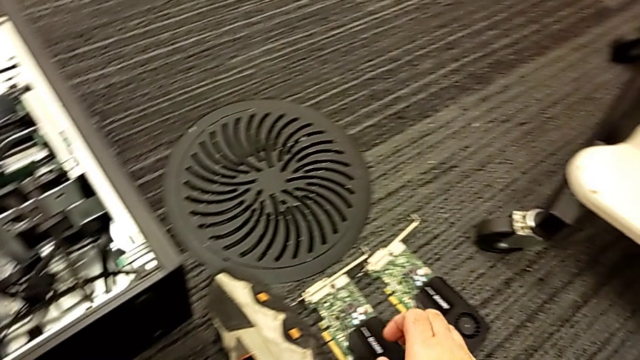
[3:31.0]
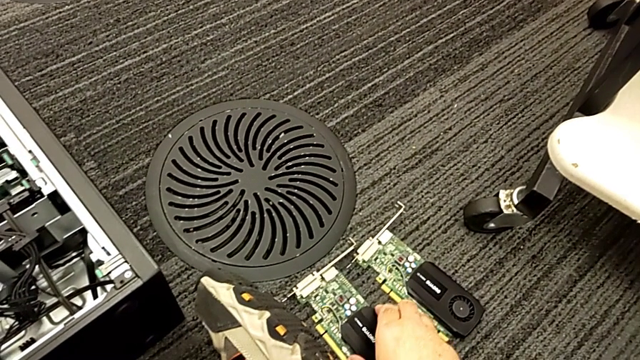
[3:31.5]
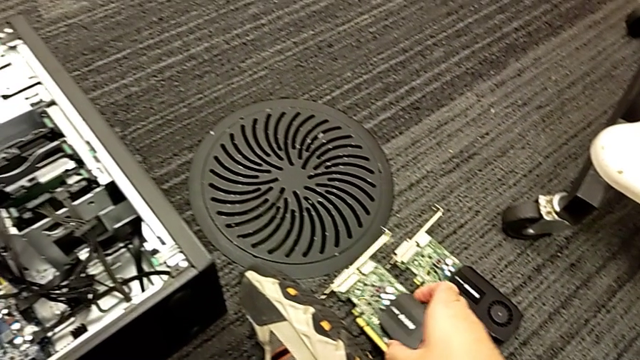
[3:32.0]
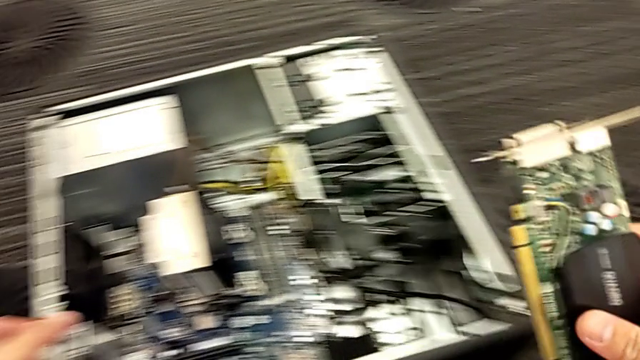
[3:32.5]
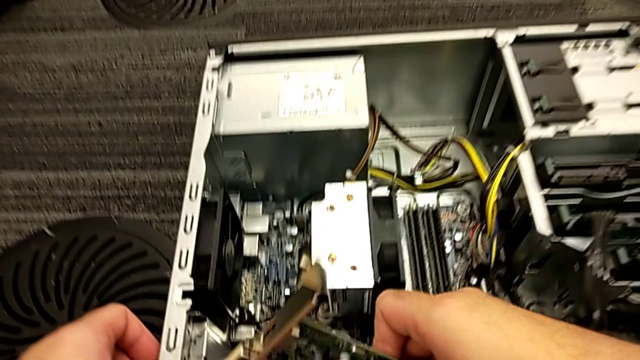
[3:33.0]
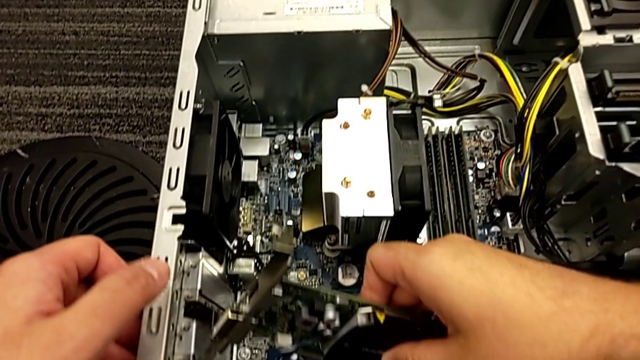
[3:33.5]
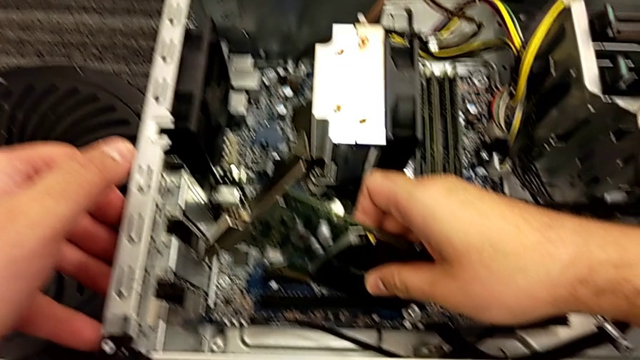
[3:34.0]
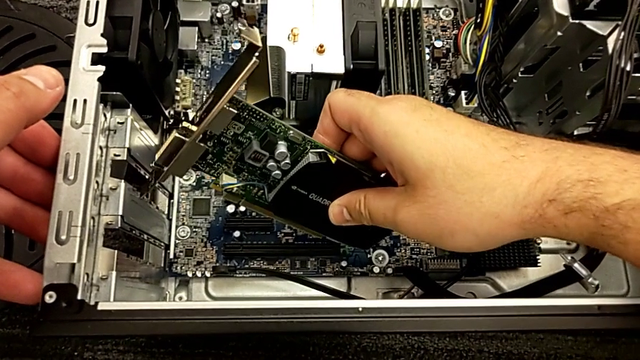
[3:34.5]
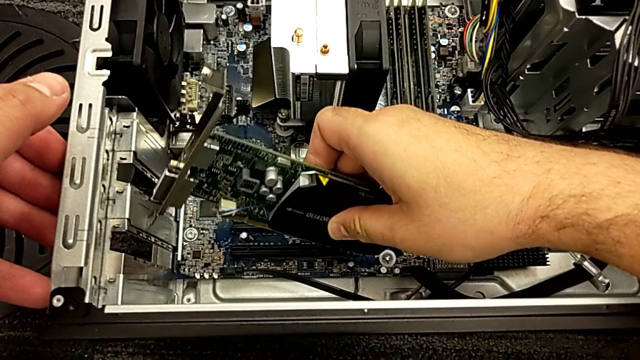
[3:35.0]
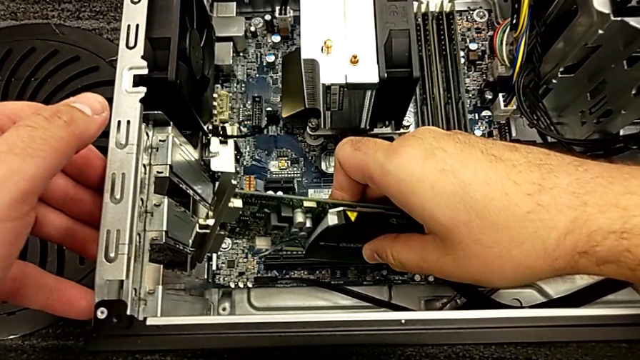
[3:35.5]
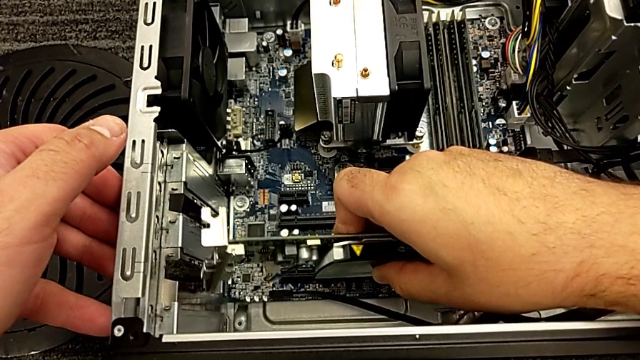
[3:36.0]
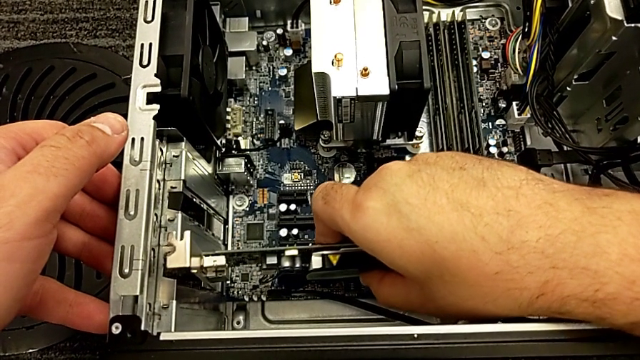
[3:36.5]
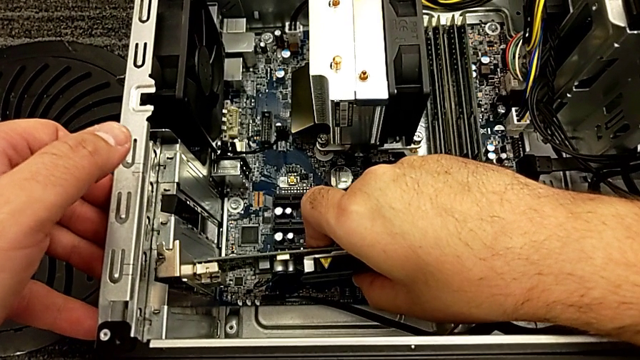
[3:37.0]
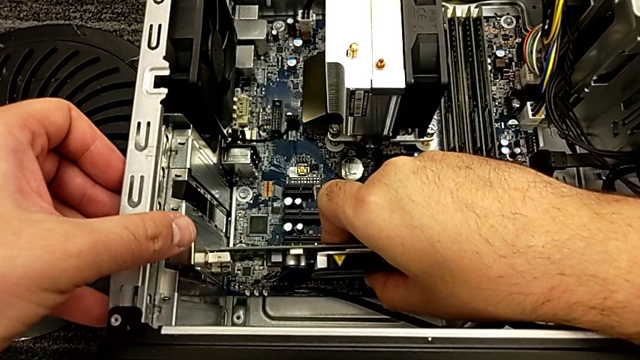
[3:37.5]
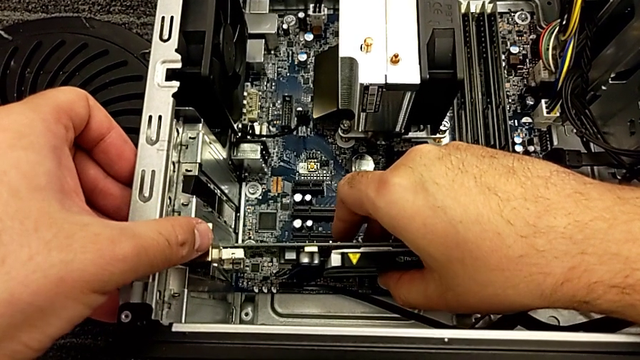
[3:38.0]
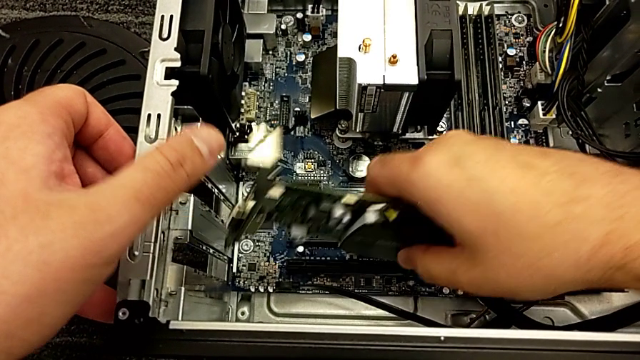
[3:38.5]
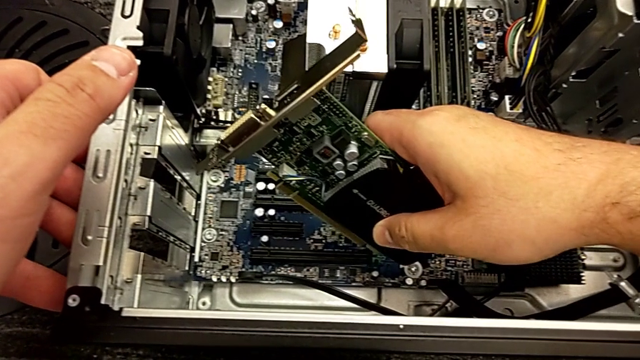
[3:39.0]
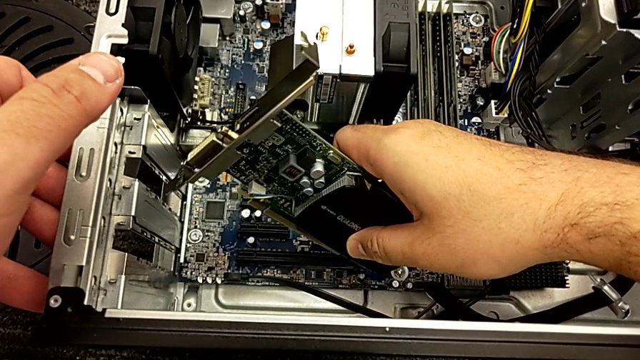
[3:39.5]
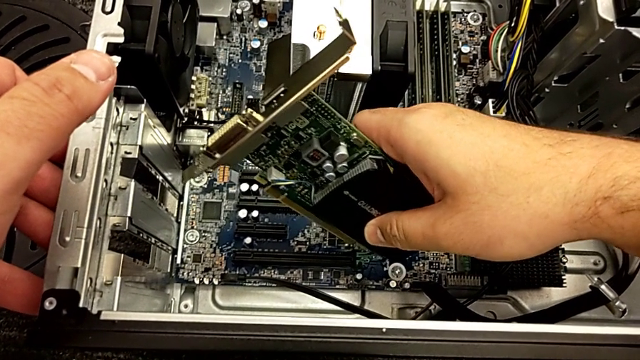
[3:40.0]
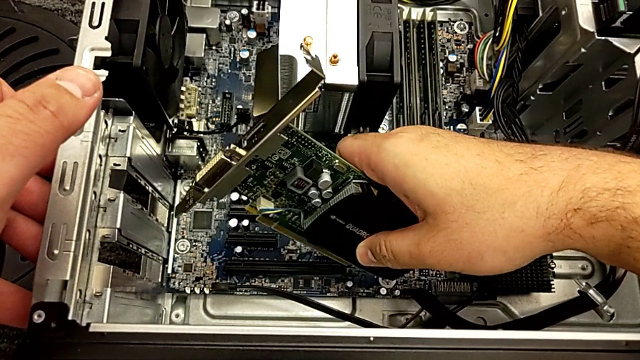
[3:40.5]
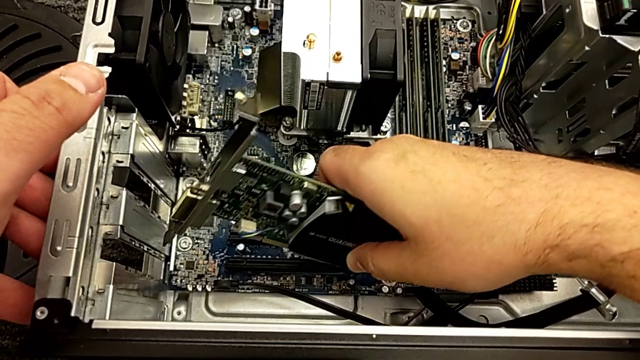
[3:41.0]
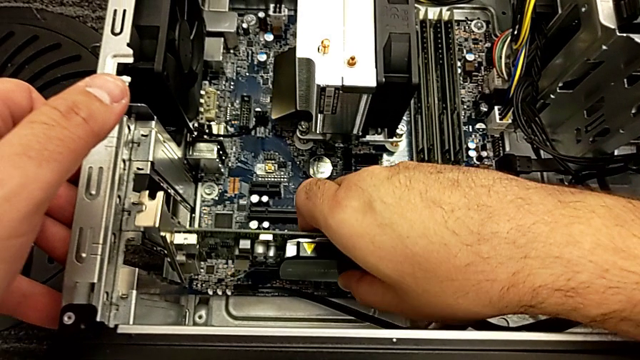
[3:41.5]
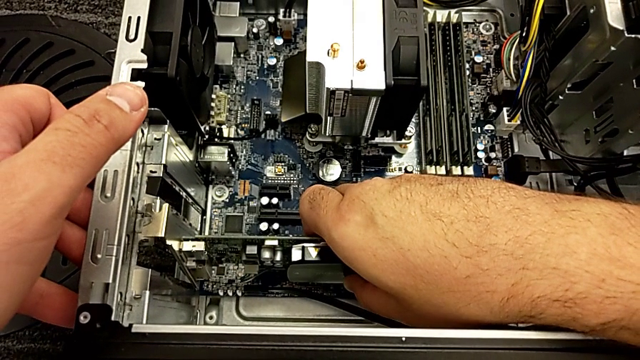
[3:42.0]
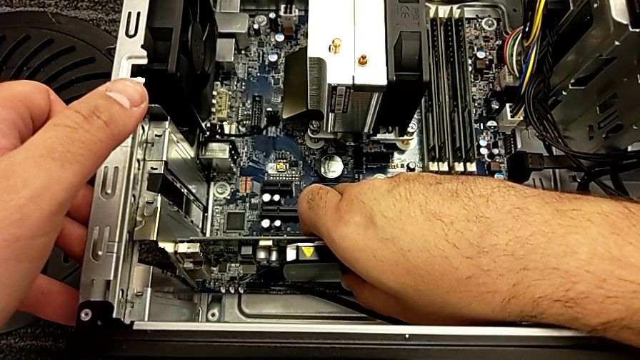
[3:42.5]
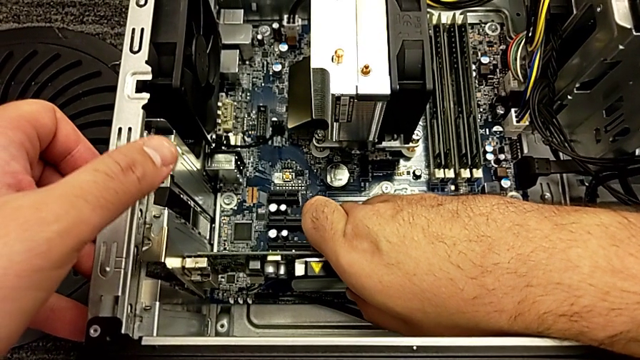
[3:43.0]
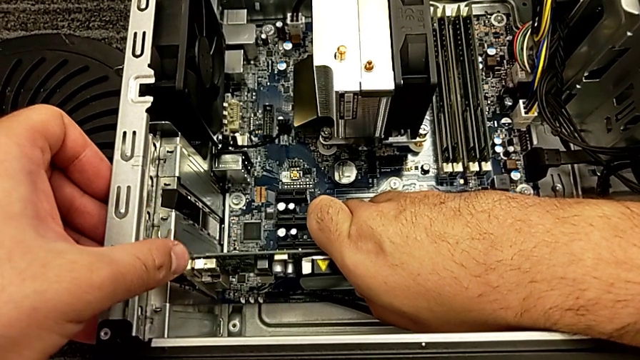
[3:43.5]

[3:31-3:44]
The camera wearer is inserting the graphics cards. They grab the graphic card and insert the first graphic card.

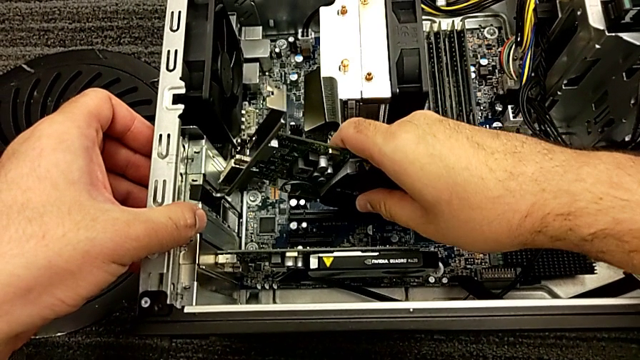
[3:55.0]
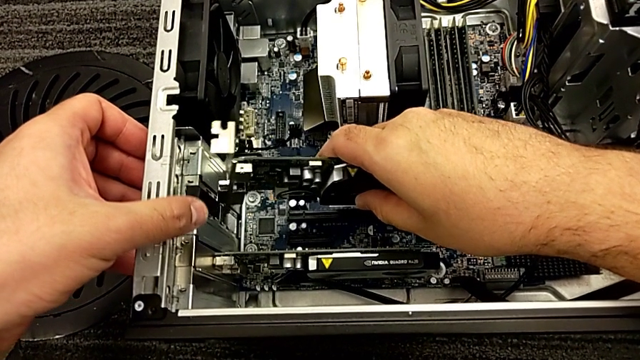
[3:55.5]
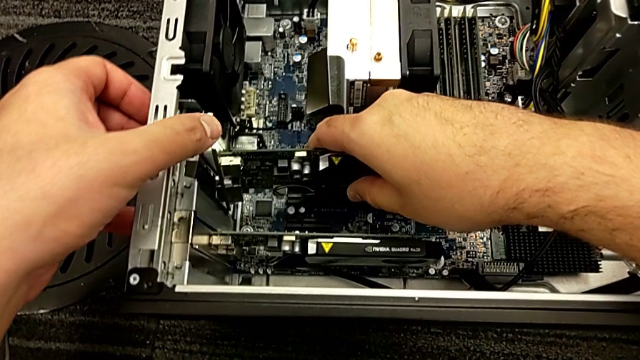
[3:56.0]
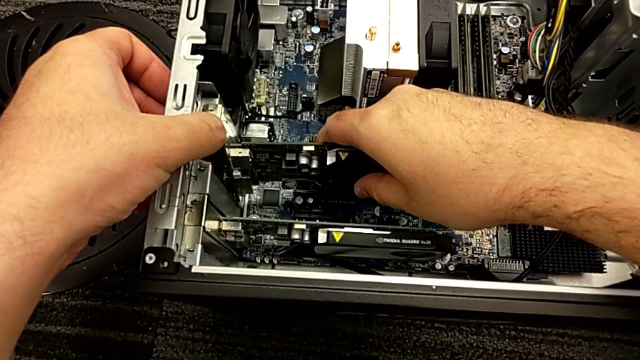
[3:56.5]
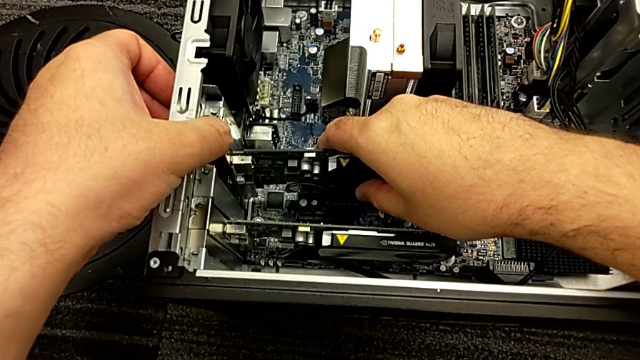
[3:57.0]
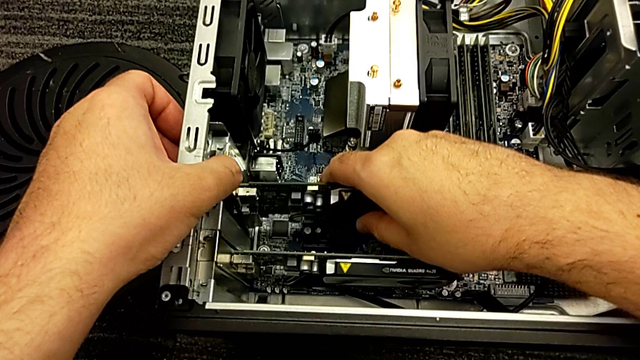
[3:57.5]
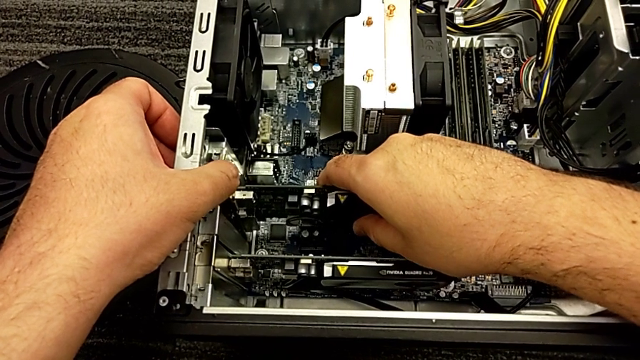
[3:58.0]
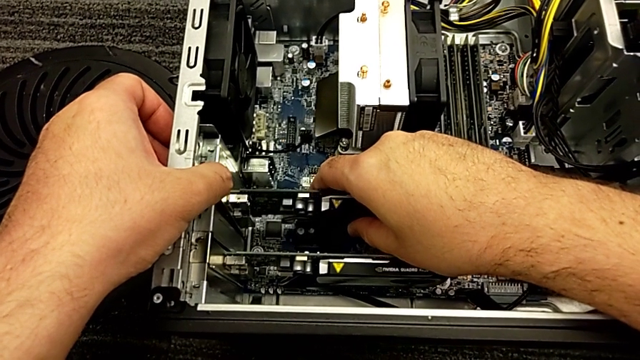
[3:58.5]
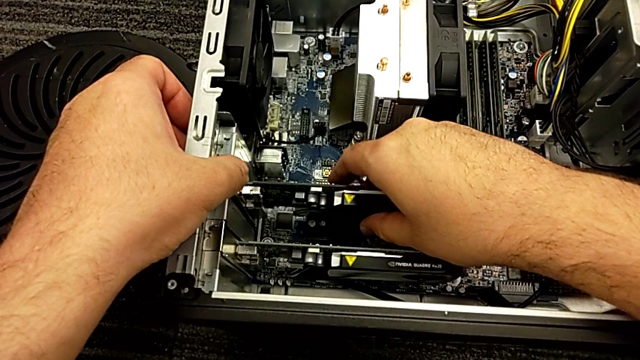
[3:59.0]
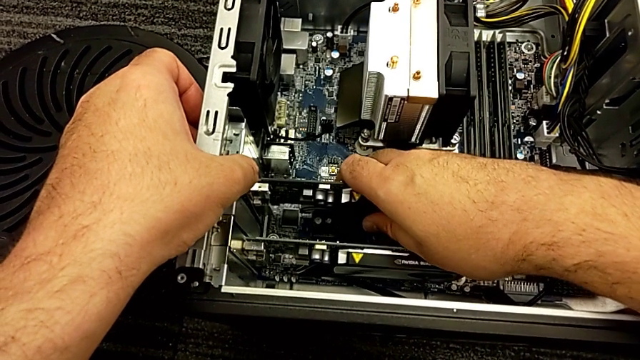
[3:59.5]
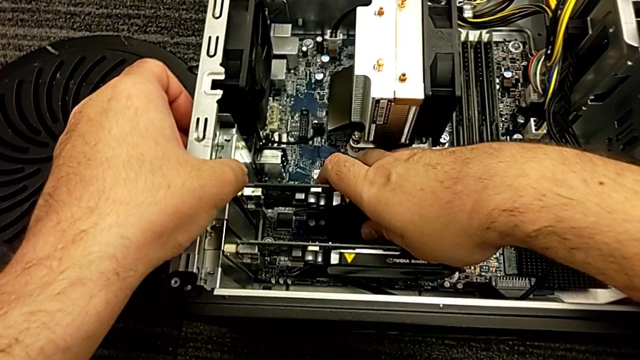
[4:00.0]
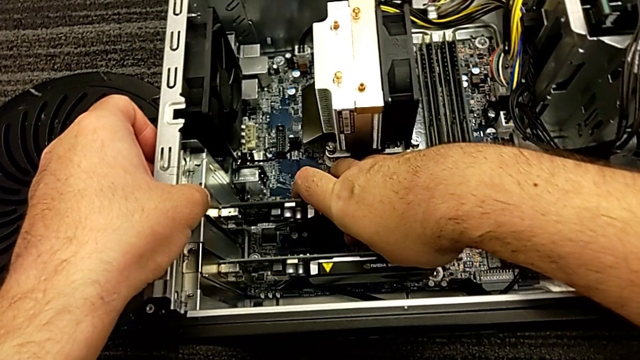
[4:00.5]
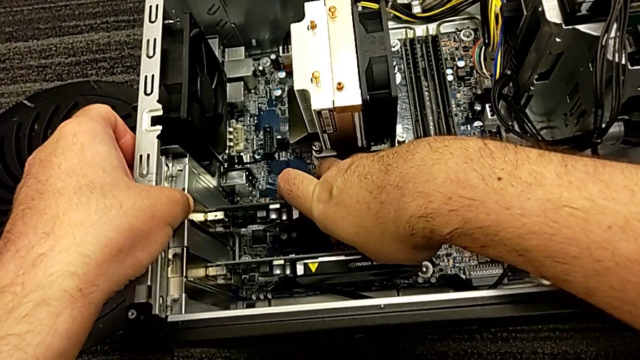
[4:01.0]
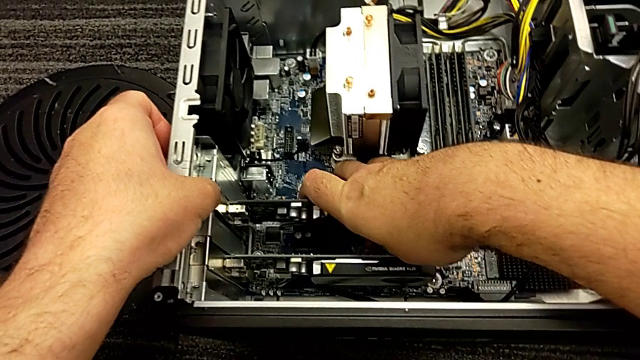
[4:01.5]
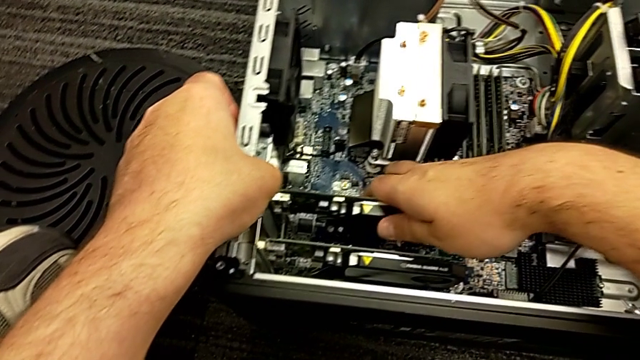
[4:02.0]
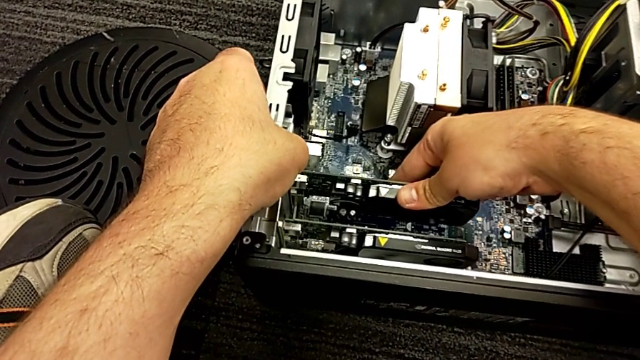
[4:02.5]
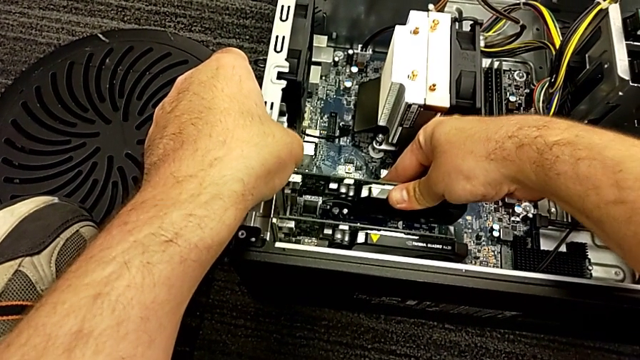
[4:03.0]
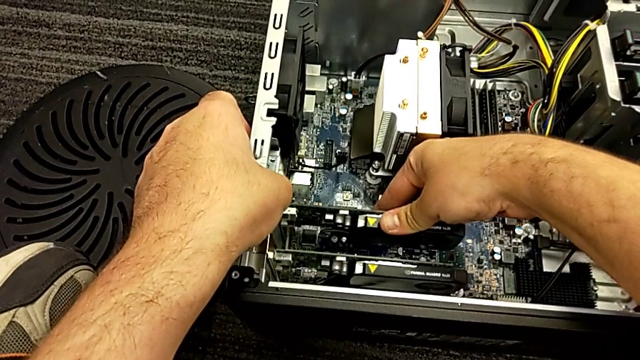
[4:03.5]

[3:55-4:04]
The camera wearer is inserting the graphics cards. They grab the second graphic card and insert it.
